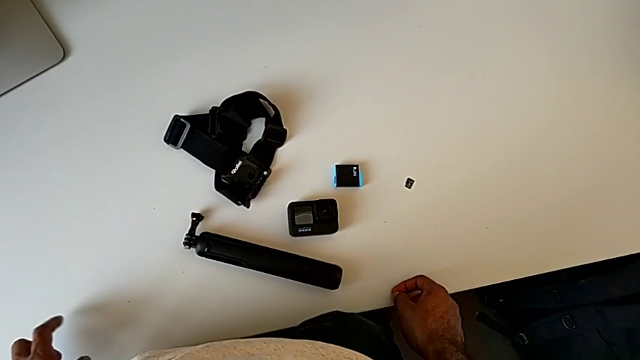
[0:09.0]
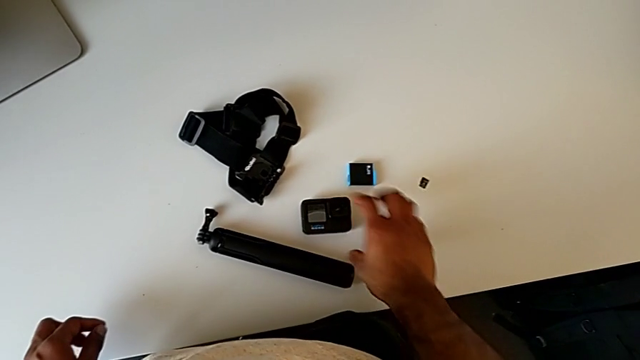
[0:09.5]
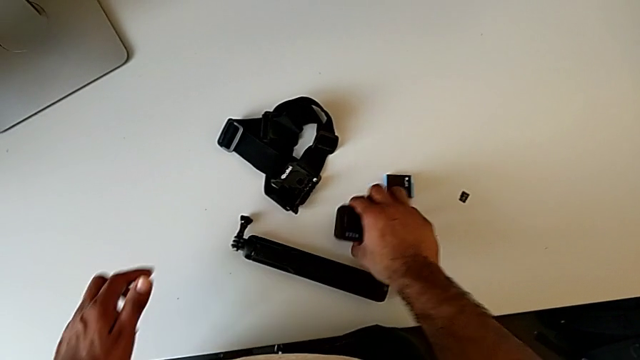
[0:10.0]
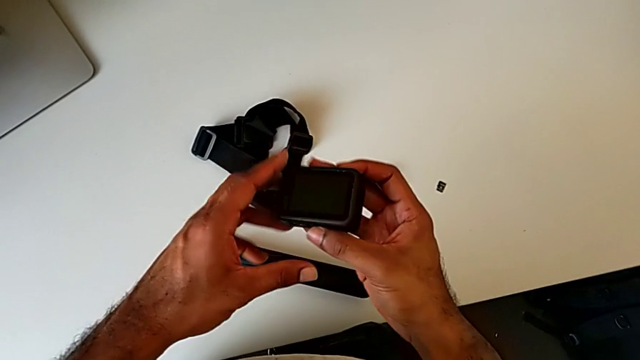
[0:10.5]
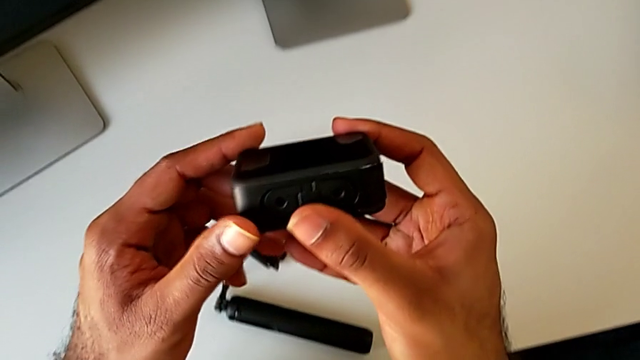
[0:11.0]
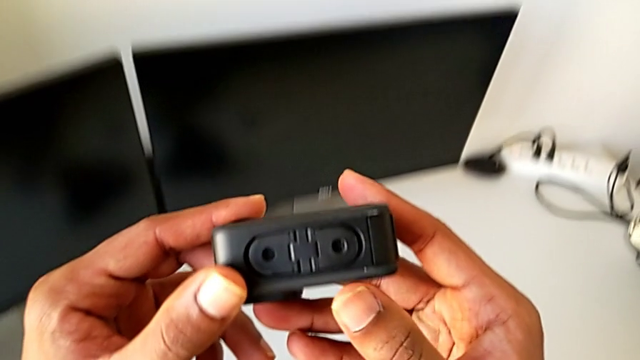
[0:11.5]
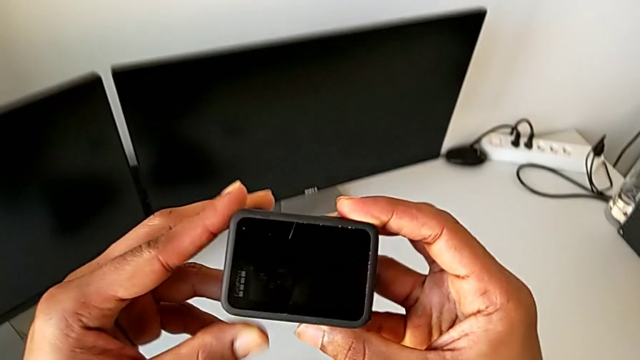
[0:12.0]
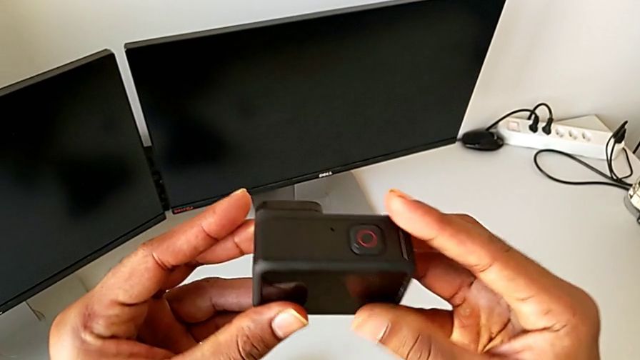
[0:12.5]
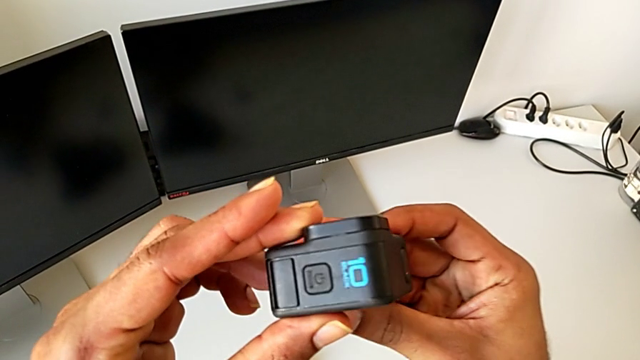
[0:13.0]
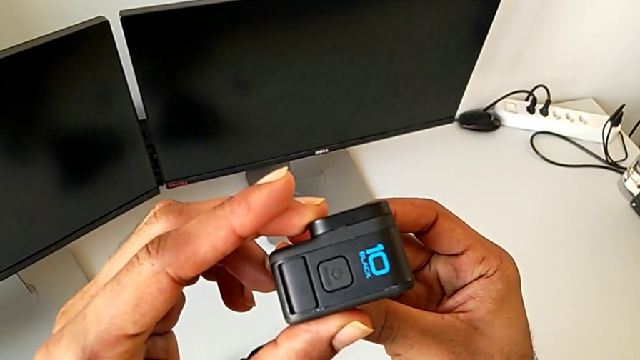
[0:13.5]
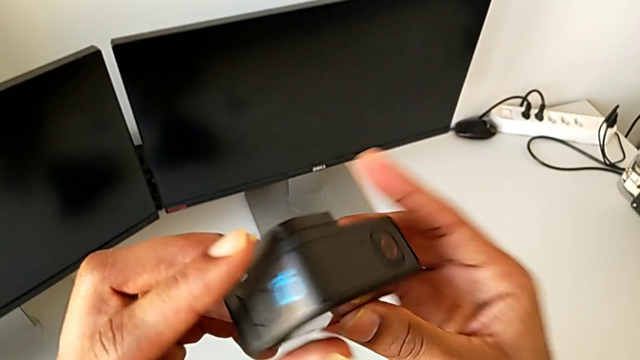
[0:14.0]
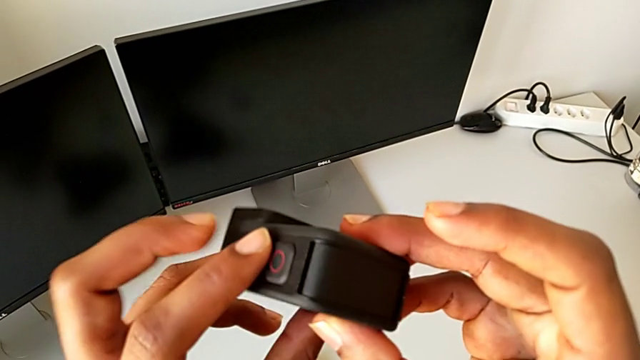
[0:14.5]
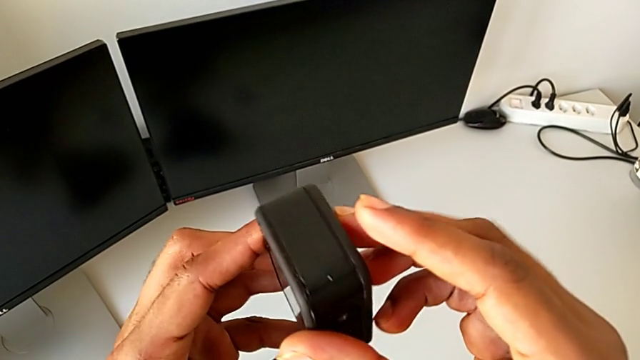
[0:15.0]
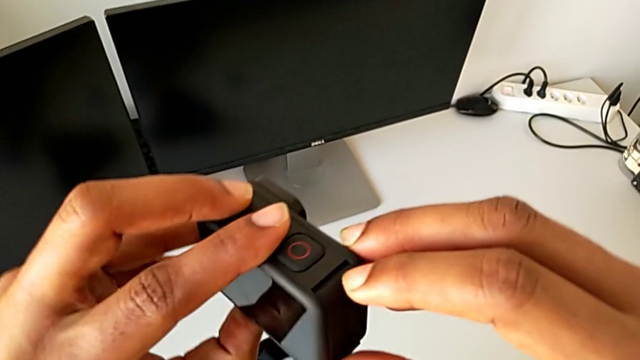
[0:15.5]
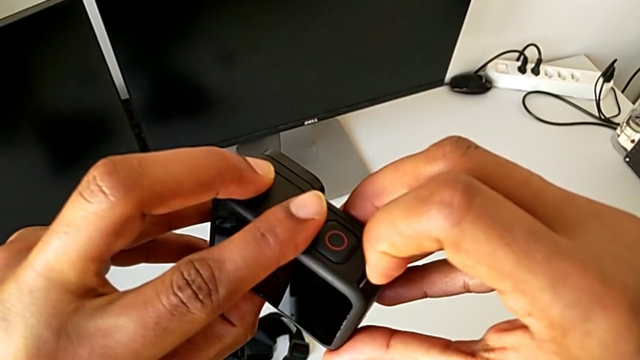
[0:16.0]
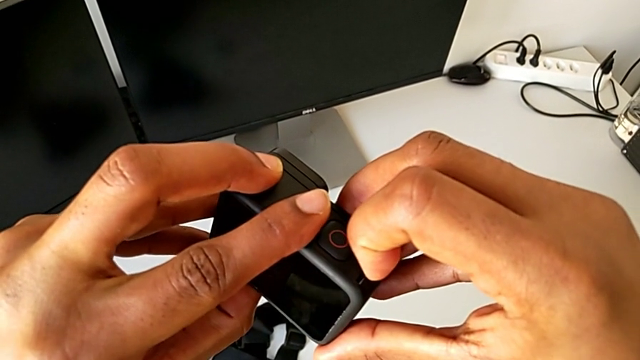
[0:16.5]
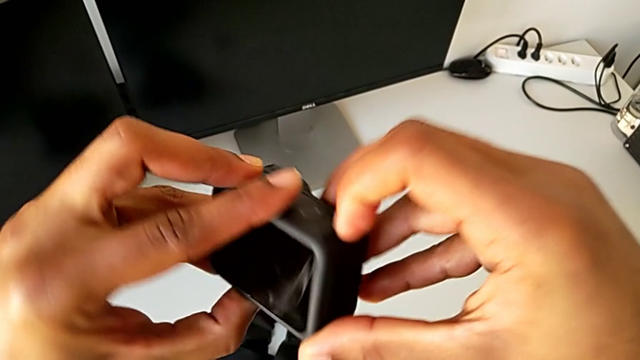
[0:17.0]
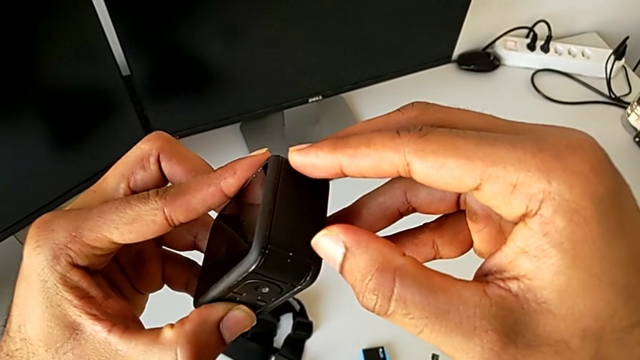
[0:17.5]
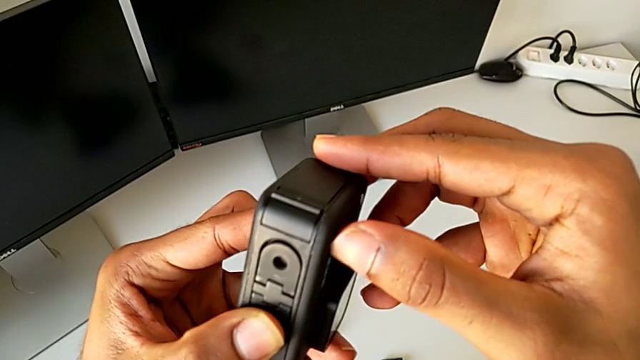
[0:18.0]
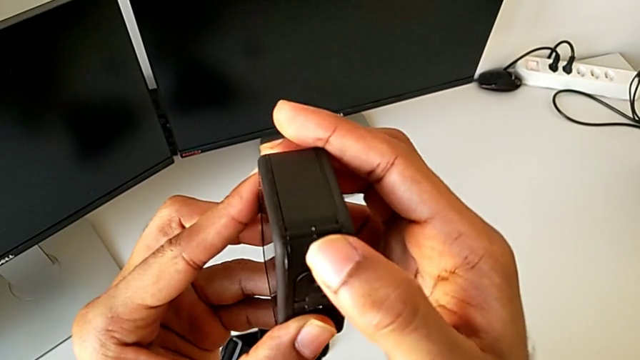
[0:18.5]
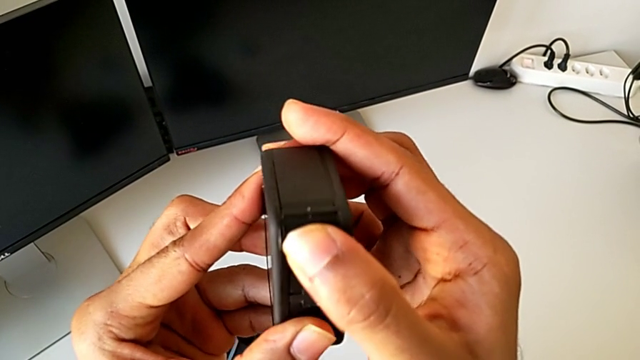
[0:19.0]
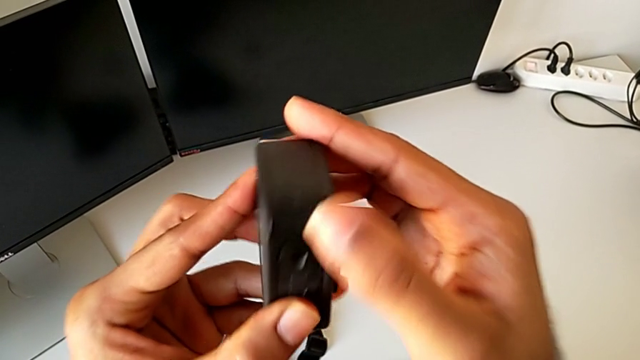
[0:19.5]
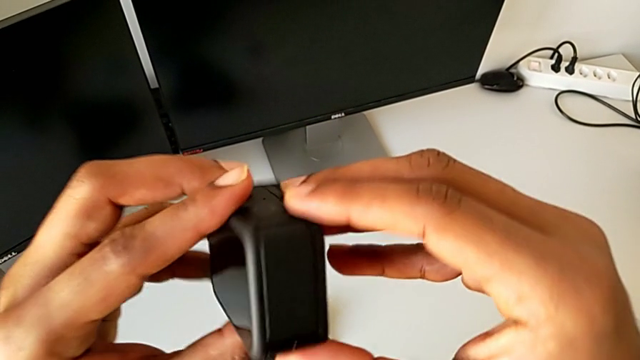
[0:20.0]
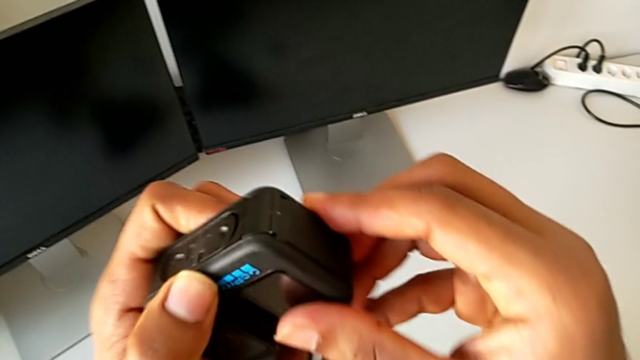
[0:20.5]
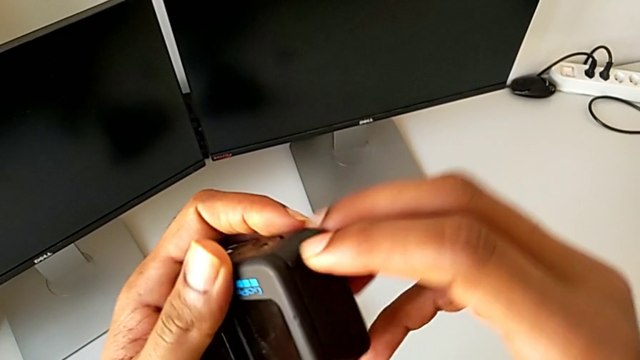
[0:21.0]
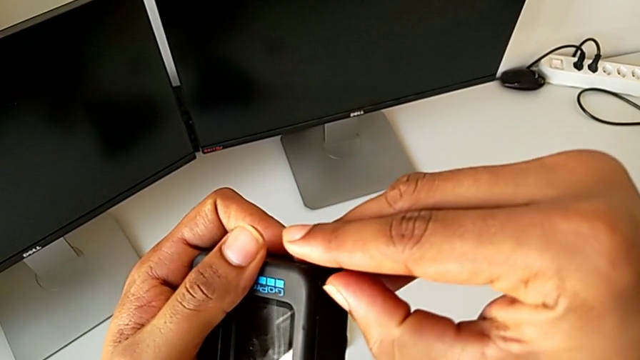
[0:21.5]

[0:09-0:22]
The camera wearer is changing the battery for the GoPro. They grab the GoPro, lift it, inspect it, wrongly pull the right GoPro and inspect the GoPro.

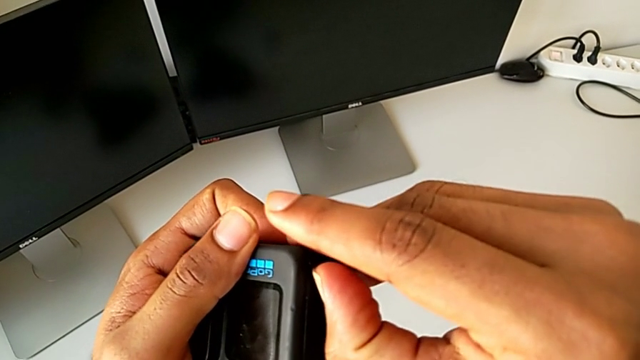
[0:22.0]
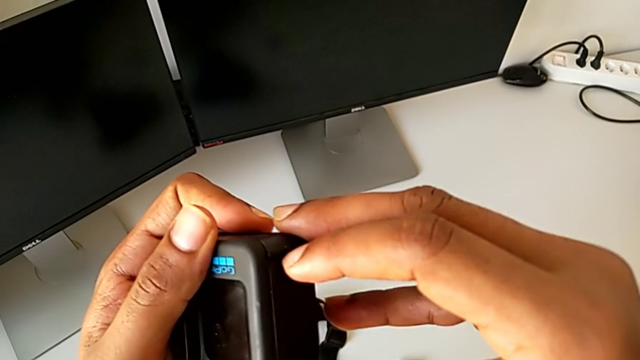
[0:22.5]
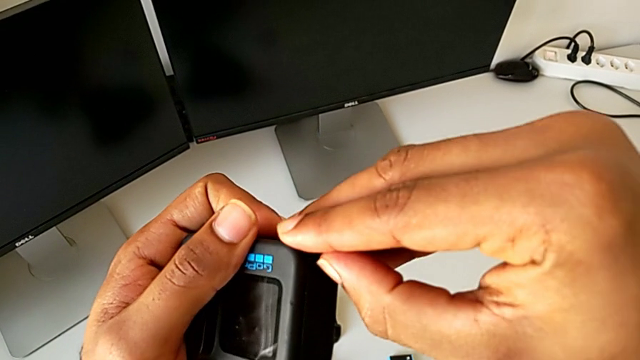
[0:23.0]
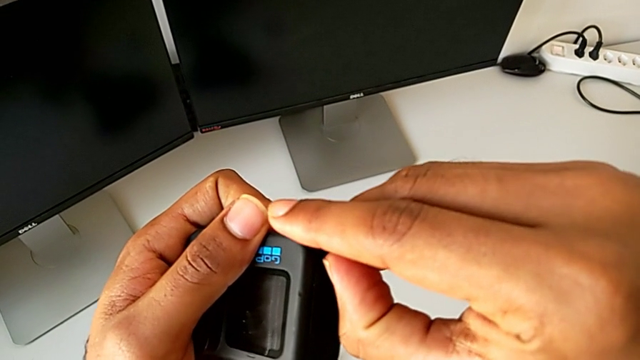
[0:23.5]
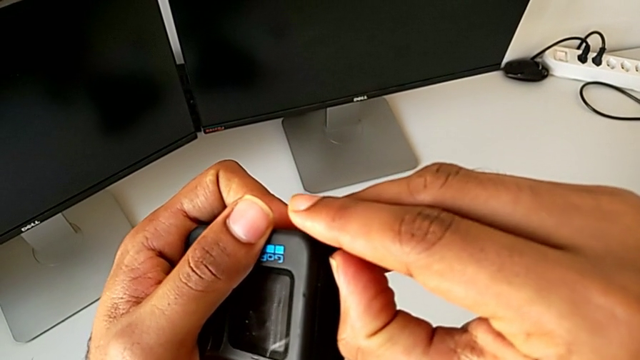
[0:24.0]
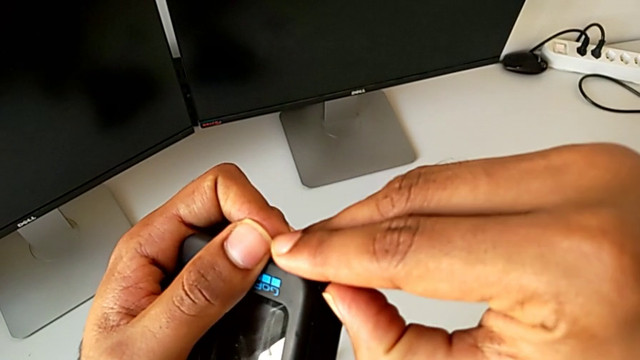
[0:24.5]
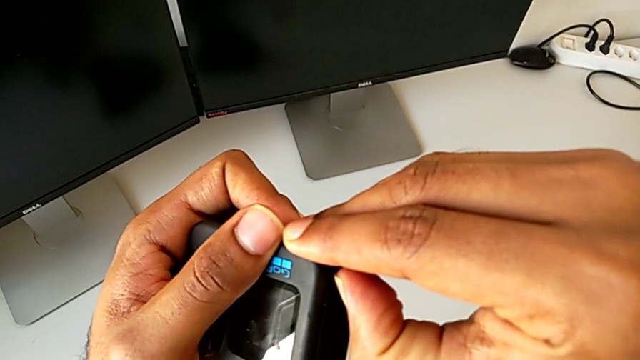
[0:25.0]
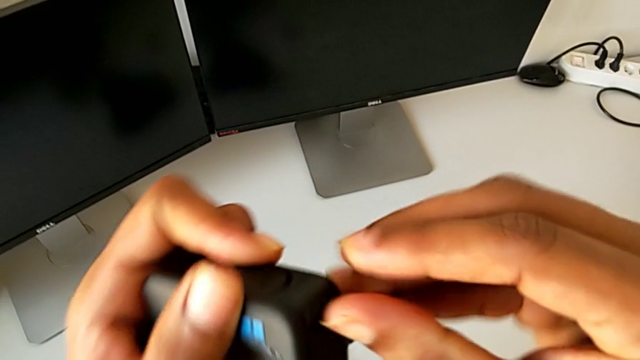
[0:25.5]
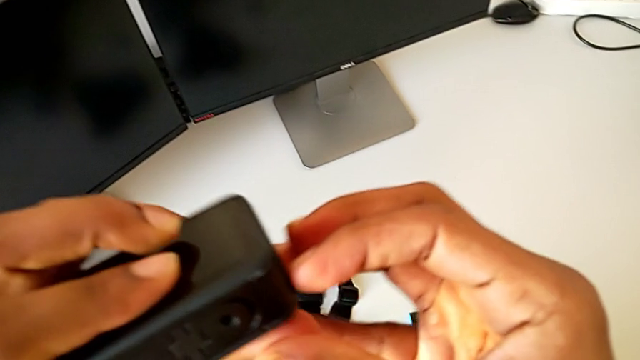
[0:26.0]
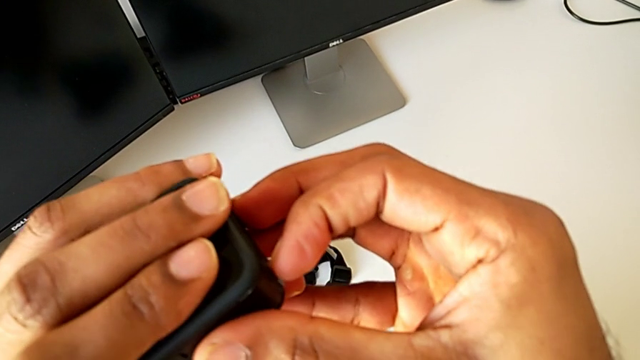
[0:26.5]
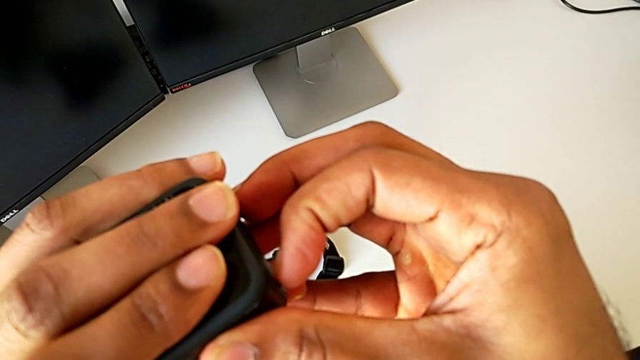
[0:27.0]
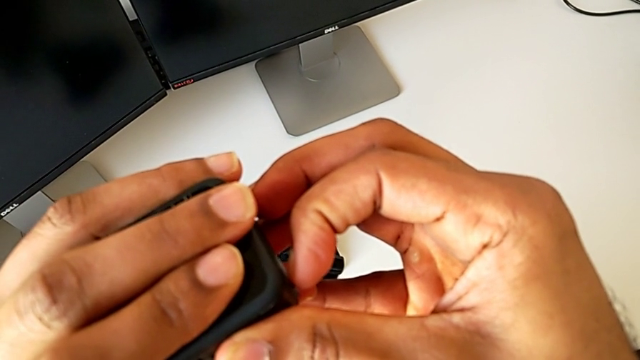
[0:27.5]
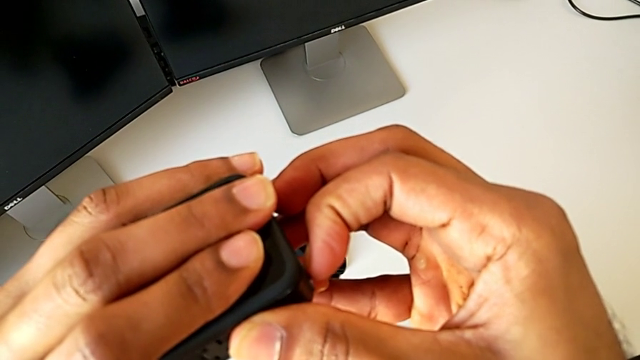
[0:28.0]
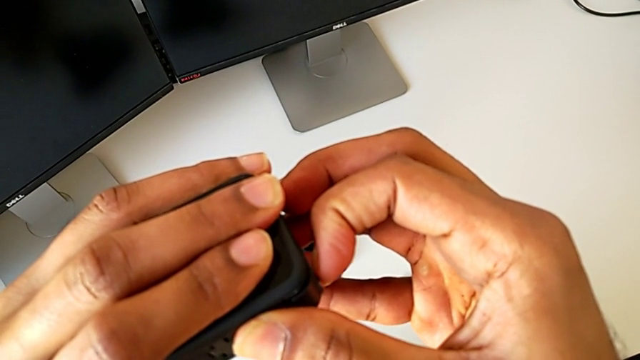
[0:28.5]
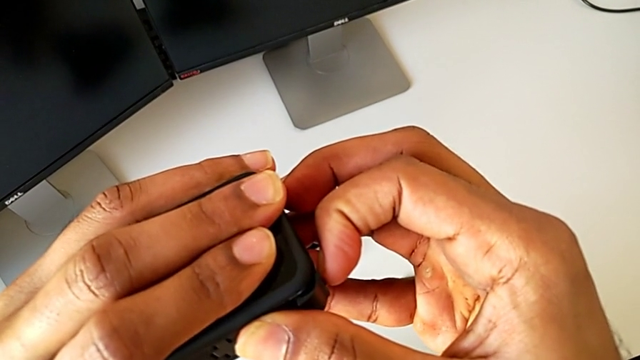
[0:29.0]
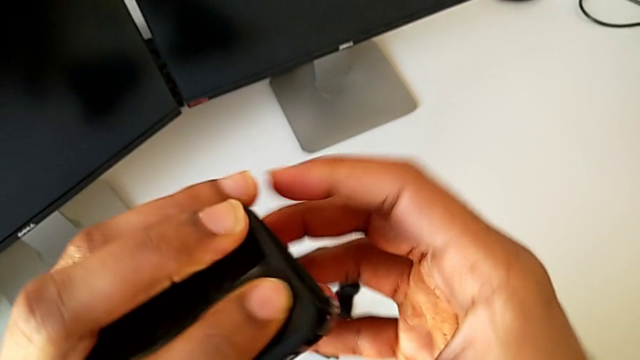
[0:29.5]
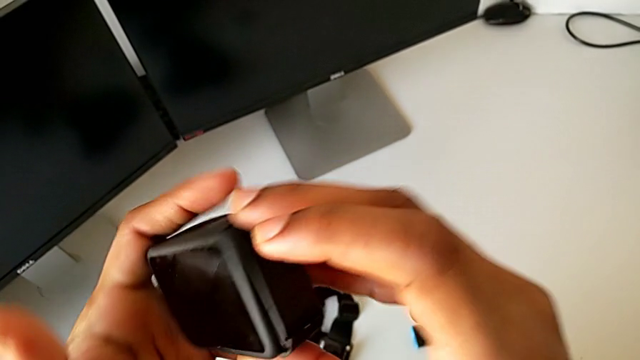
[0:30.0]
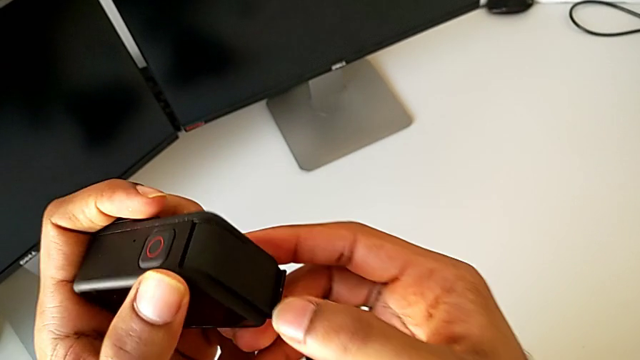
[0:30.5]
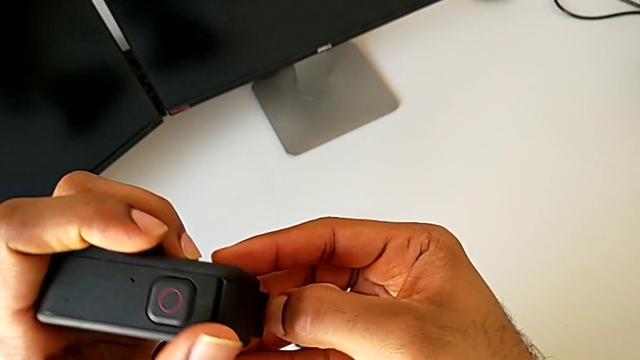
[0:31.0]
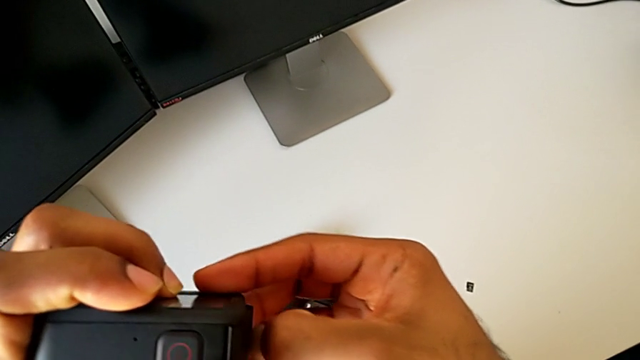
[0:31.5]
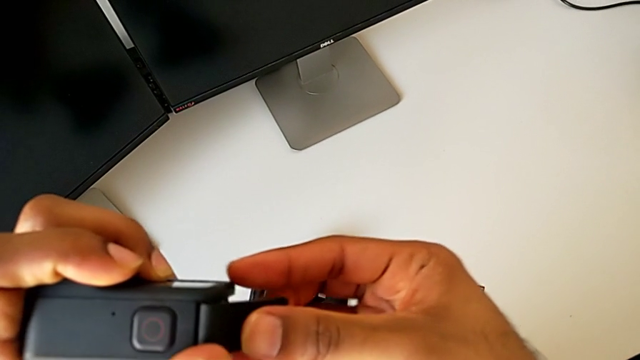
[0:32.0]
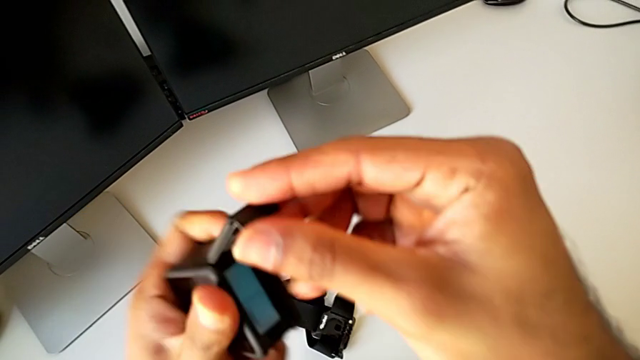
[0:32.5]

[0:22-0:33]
The camera wearer is changing the battery for the GoPro. They open the battery door.
